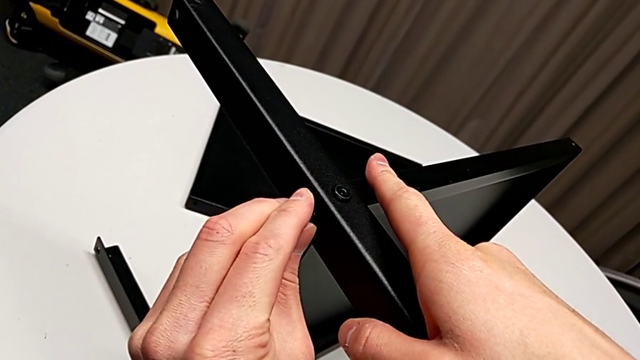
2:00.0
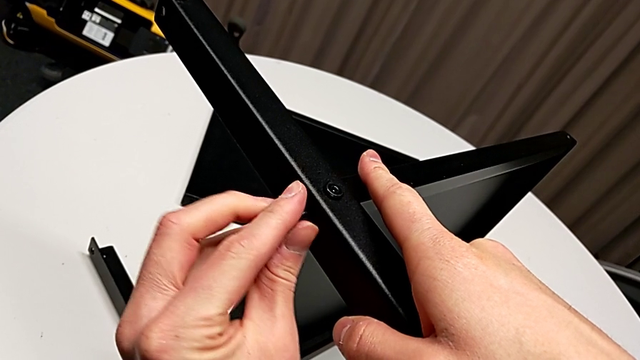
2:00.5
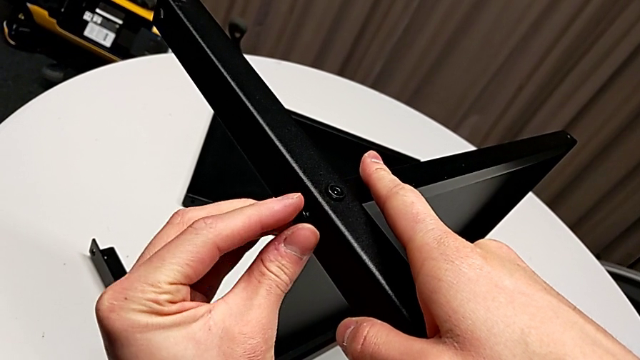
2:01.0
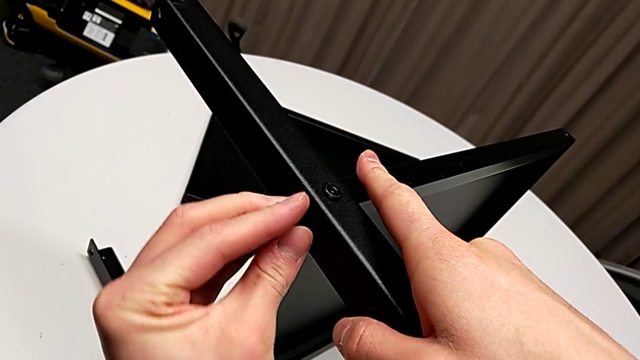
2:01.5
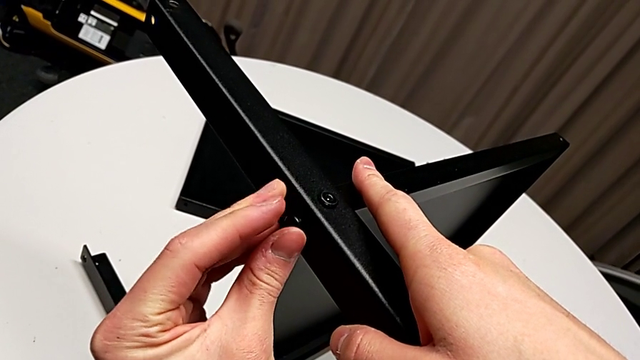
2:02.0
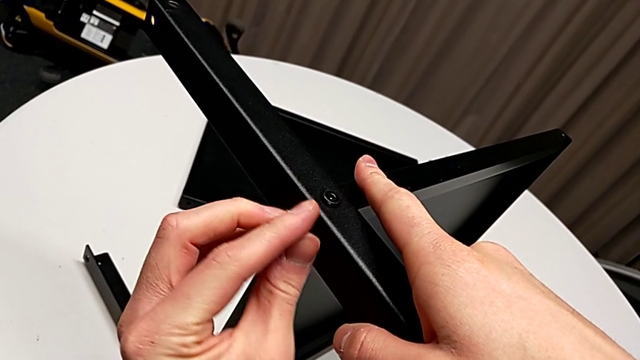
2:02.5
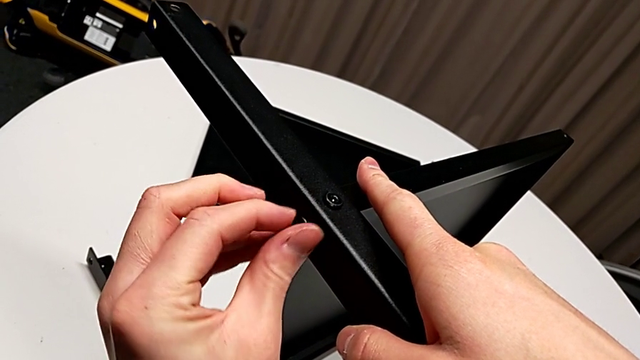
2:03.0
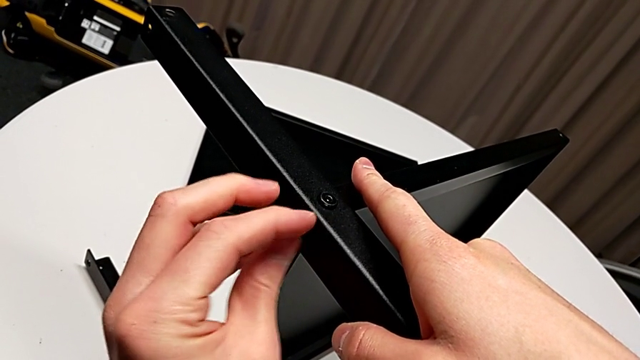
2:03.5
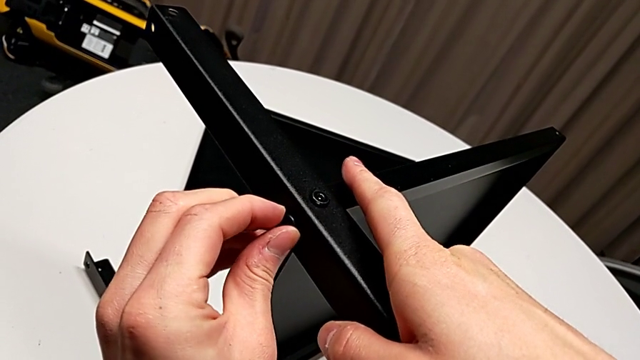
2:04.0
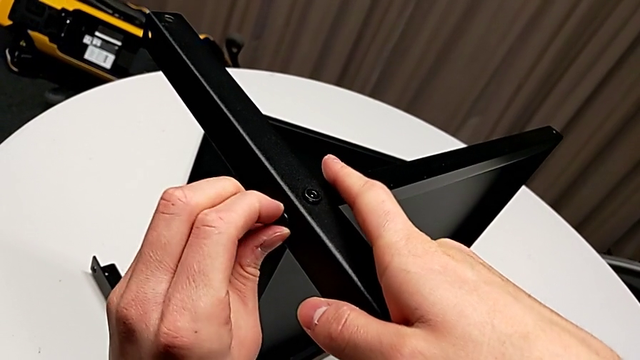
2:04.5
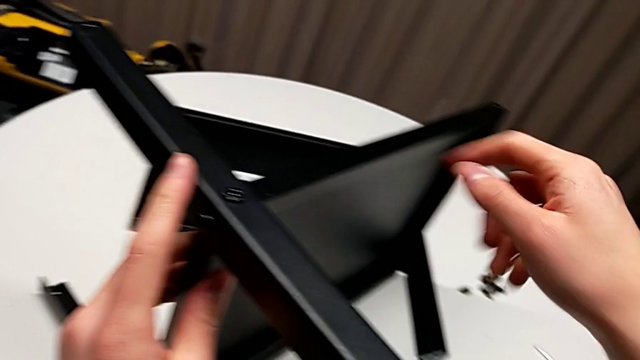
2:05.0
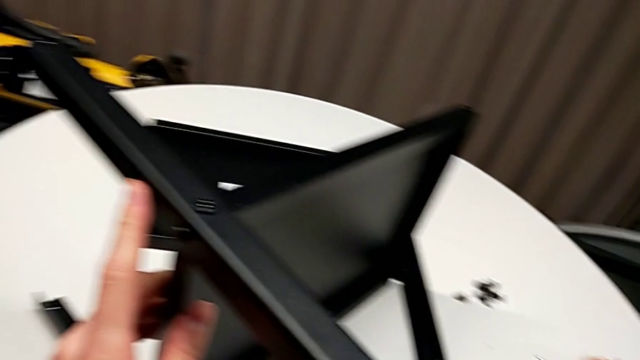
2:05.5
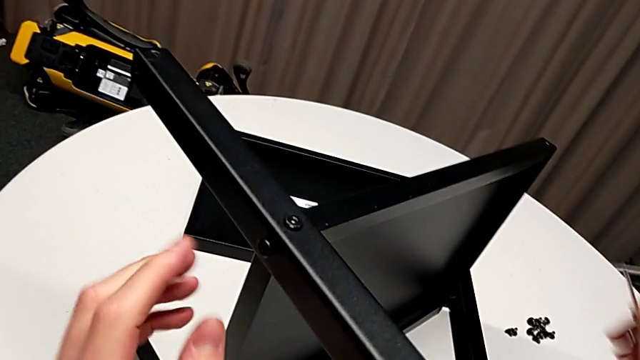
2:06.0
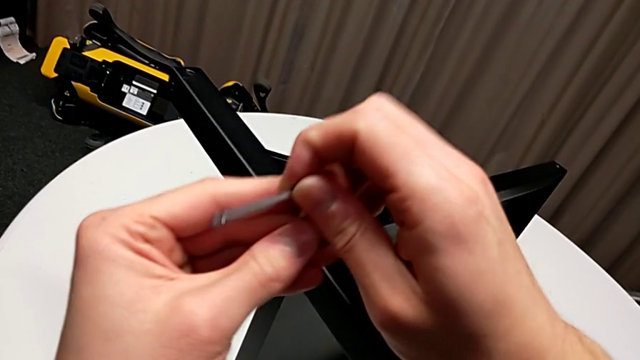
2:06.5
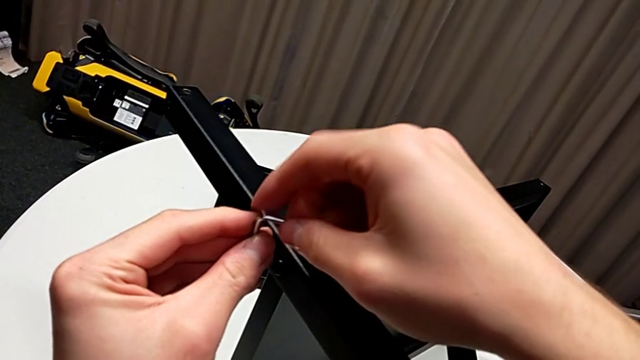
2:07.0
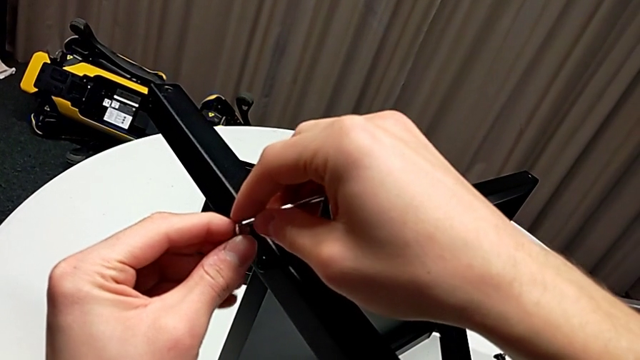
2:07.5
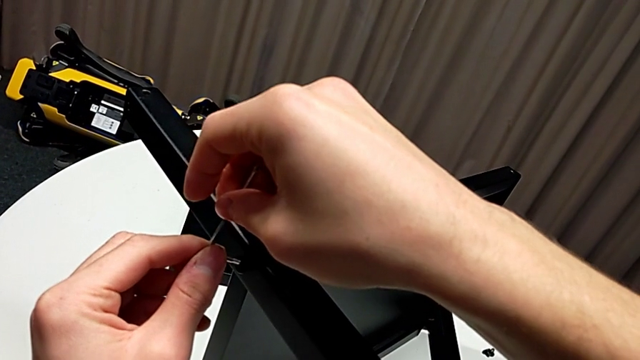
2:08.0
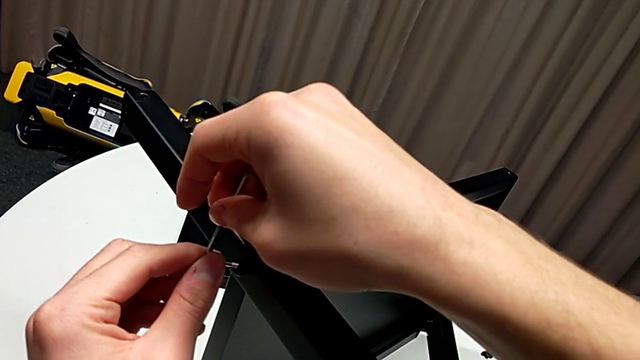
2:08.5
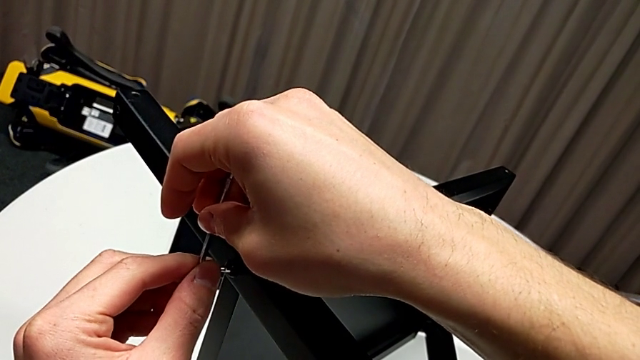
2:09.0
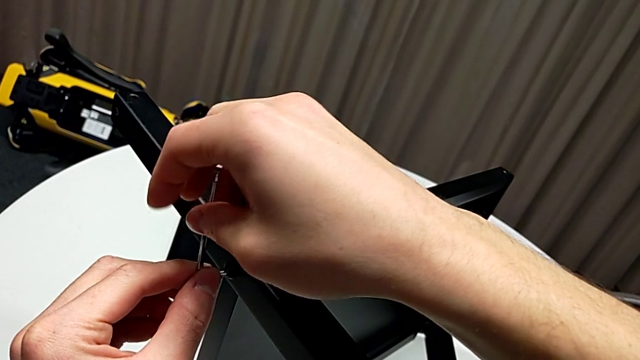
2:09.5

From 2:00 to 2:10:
The camera wearer is assembling the second leg of the shelf. They keep screwing the hex socket head, grab the Allen wrench and wrongly rotate and insert it.

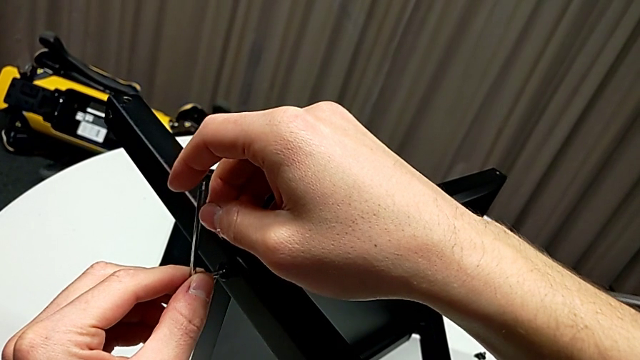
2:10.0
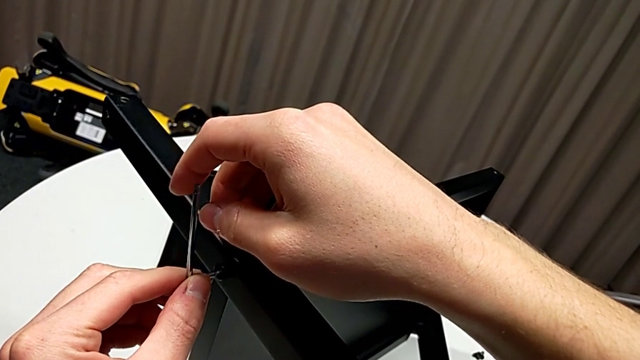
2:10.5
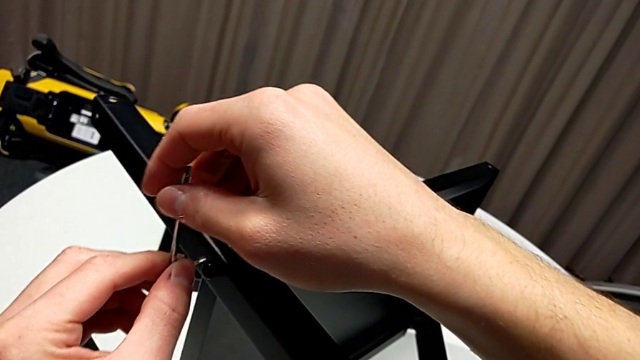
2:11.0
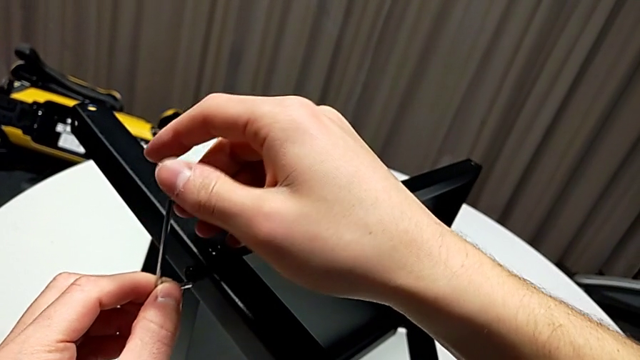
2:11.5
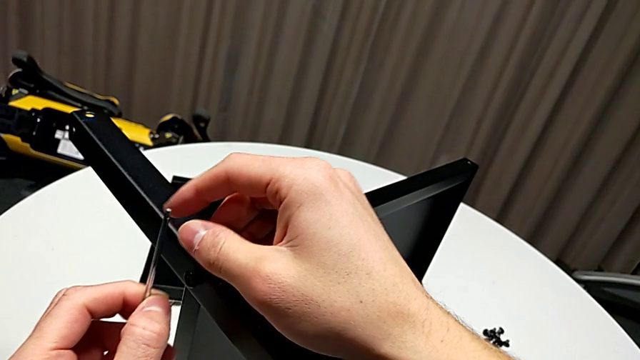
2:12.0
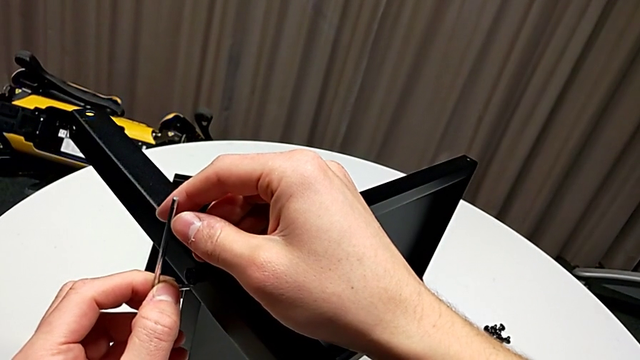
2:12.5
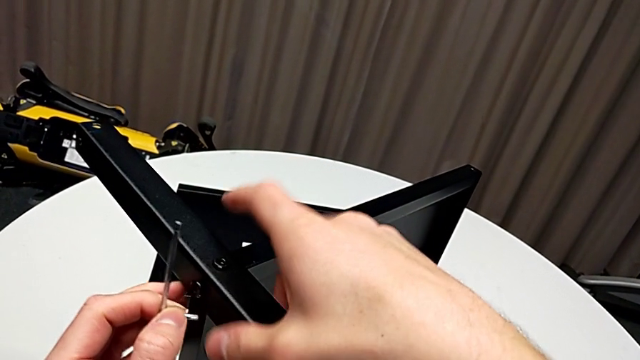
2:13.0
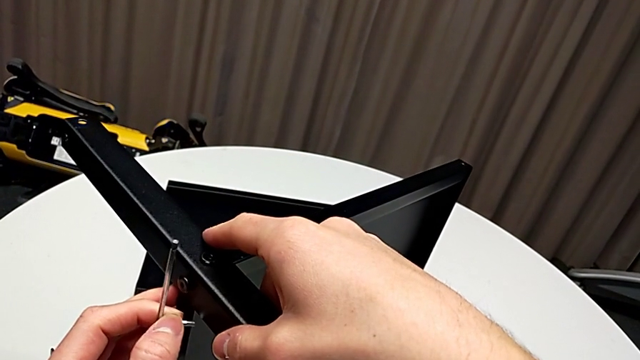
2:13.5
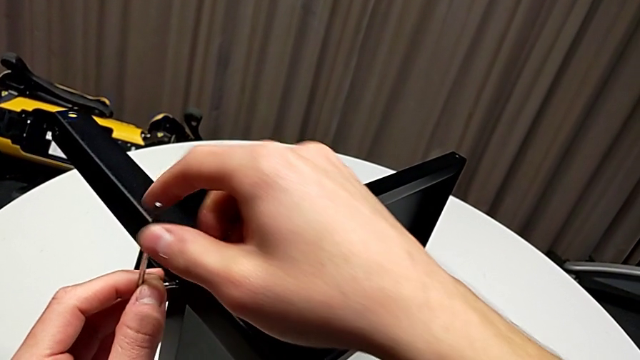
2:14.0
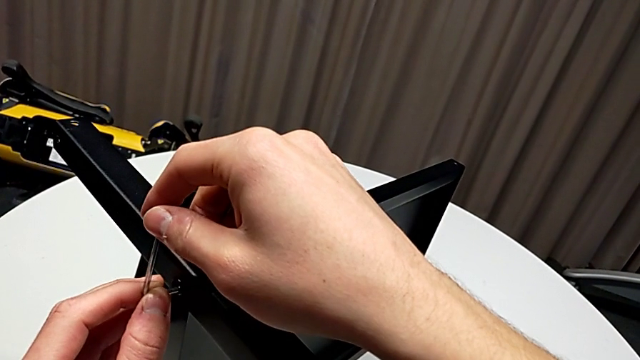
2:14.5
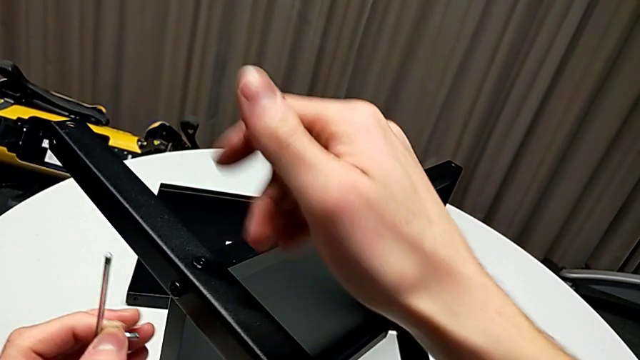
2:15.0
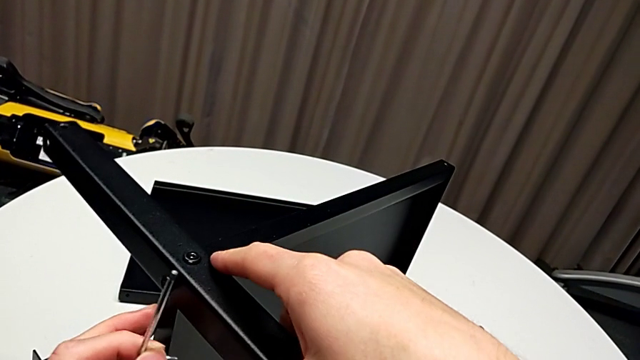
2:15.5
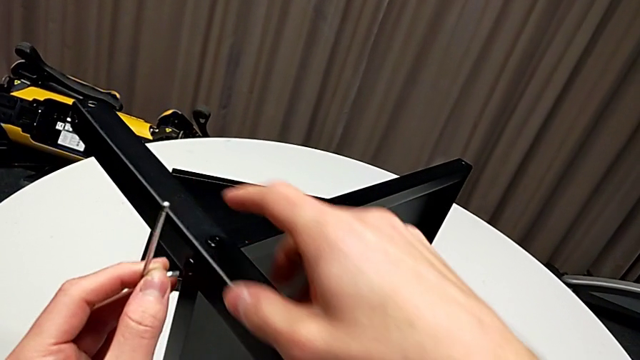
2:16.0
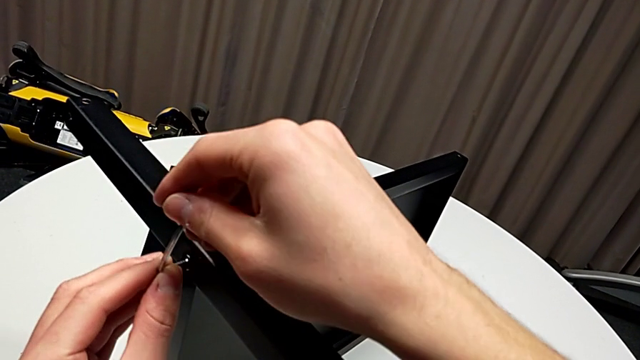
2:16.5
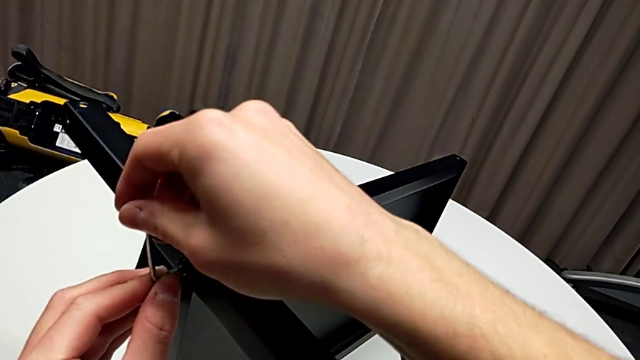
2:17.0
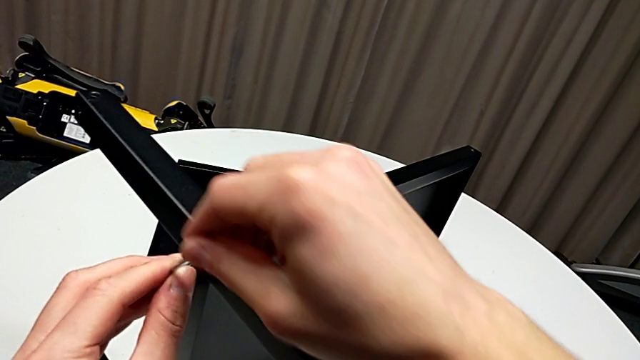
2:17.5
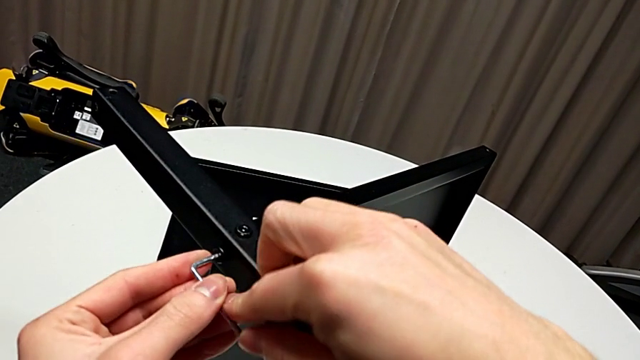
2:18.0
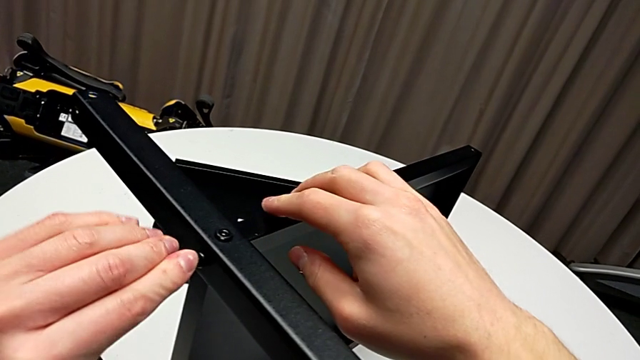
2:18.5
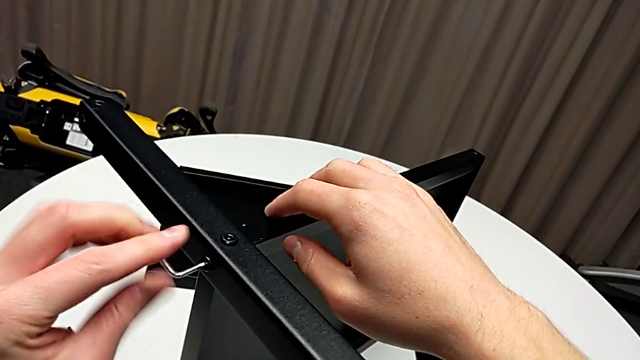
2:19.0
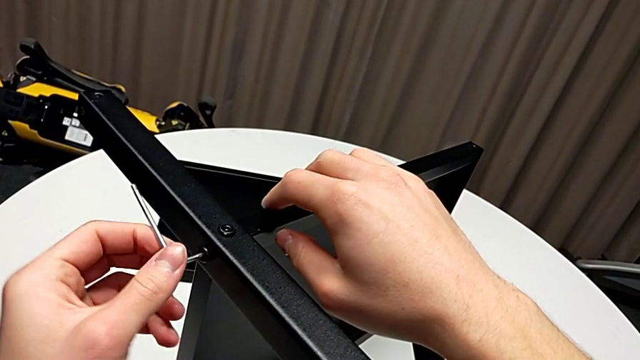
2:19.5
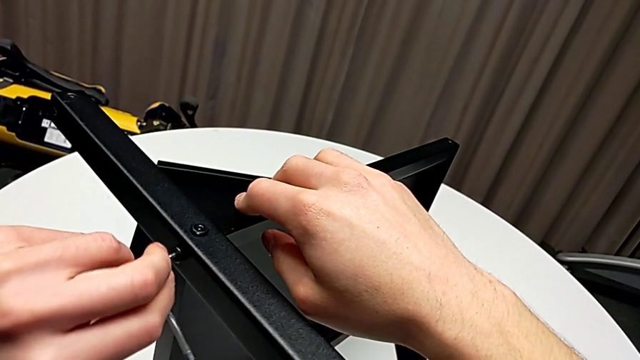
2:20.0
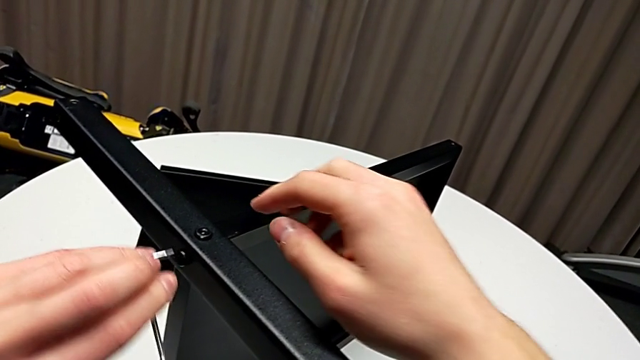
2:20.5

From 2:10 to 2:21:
The camera wearer is assembling the second leg of the shelf. They hold the Allen wrench, align the leg twice, inspect the Allen wrench, screw the hex socket head and withdraw the Allen wrench.
